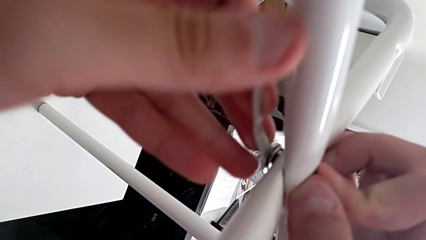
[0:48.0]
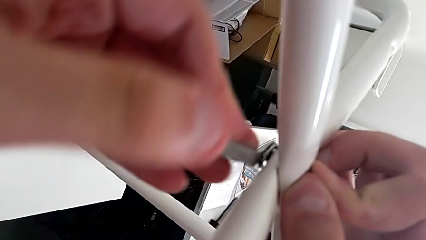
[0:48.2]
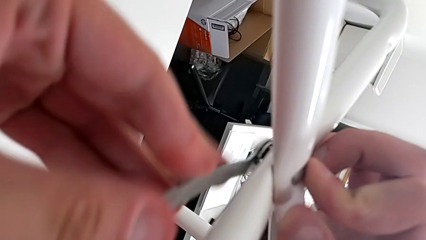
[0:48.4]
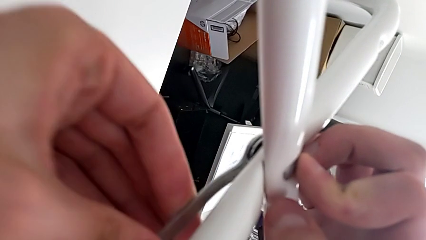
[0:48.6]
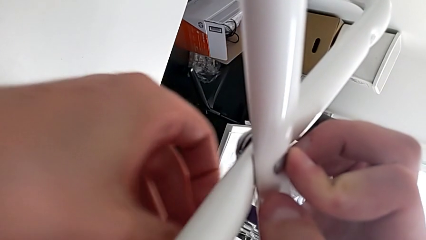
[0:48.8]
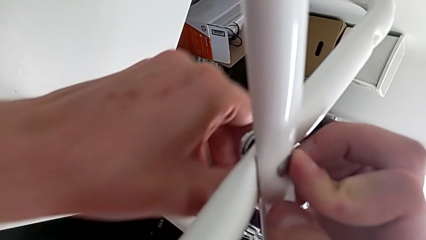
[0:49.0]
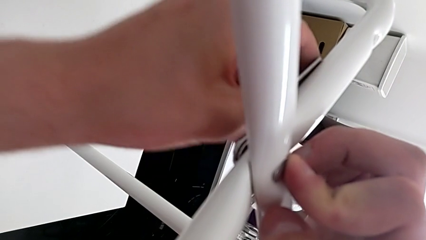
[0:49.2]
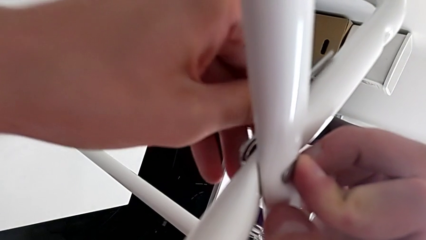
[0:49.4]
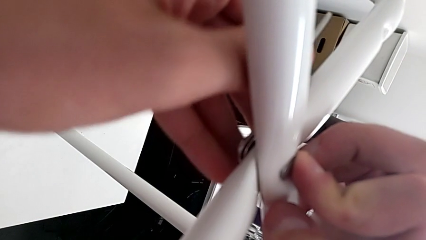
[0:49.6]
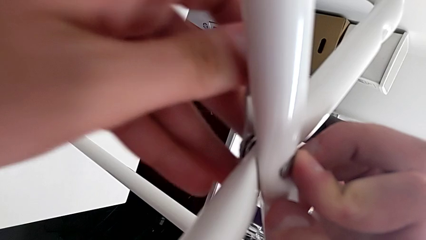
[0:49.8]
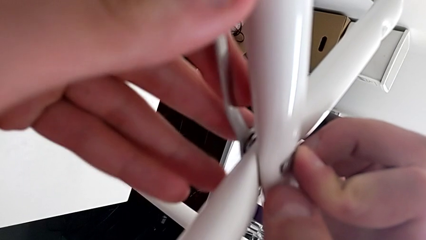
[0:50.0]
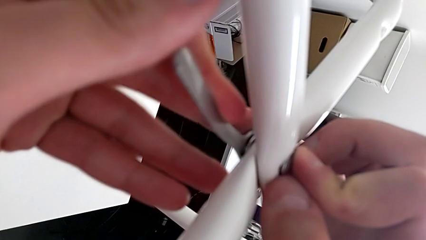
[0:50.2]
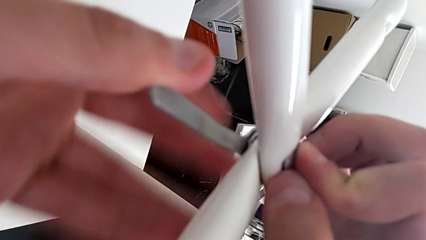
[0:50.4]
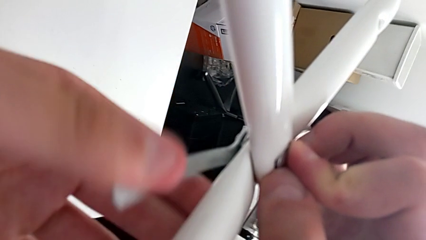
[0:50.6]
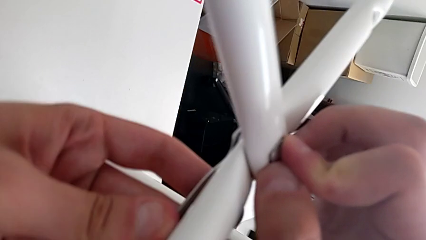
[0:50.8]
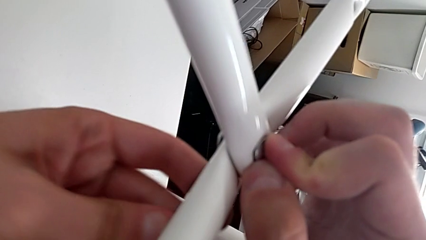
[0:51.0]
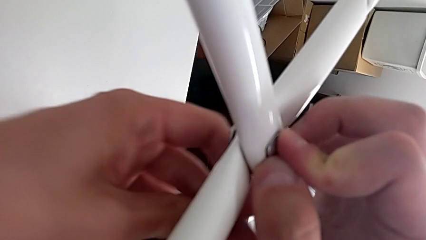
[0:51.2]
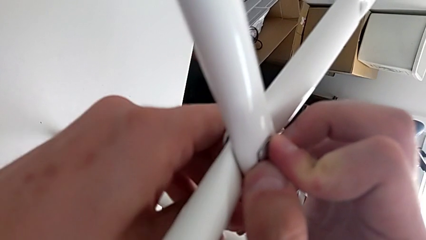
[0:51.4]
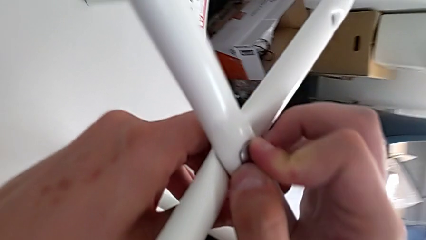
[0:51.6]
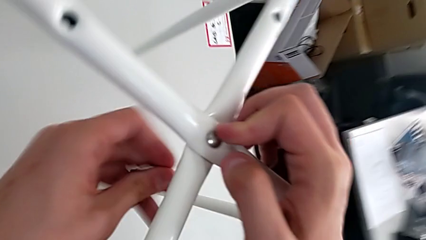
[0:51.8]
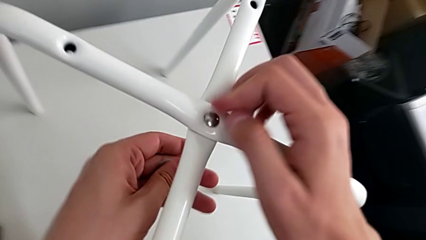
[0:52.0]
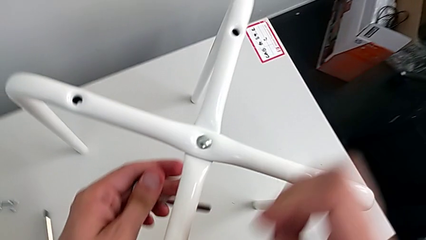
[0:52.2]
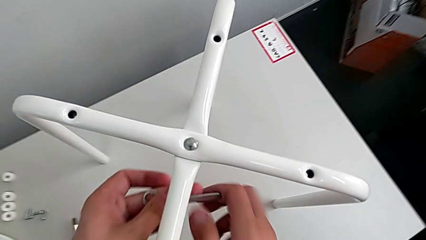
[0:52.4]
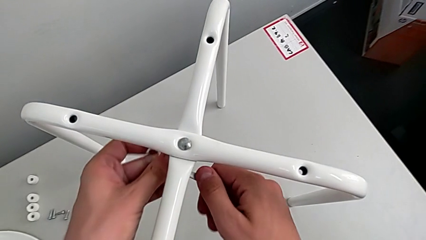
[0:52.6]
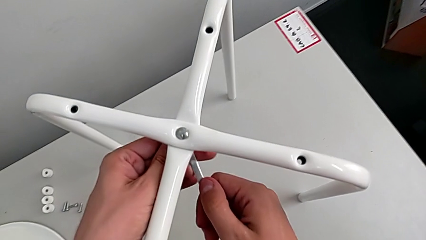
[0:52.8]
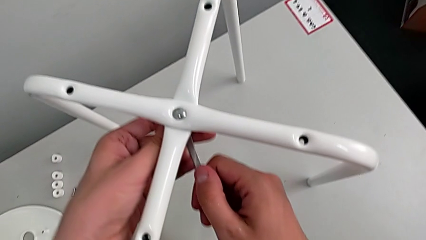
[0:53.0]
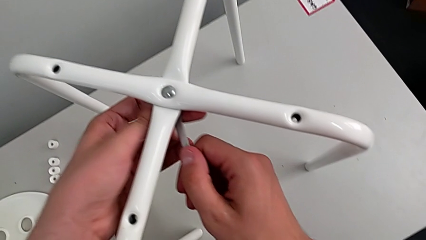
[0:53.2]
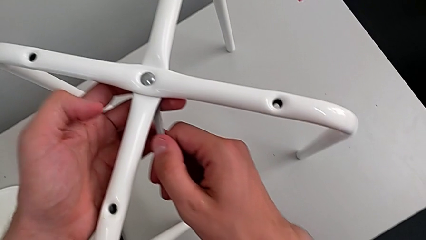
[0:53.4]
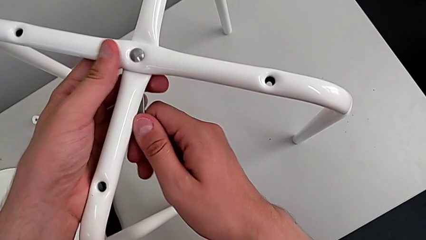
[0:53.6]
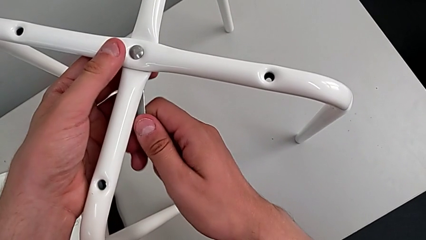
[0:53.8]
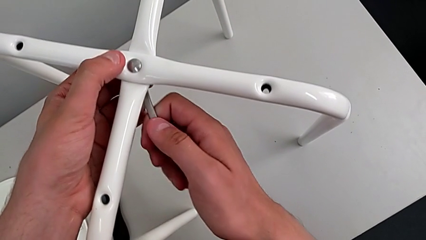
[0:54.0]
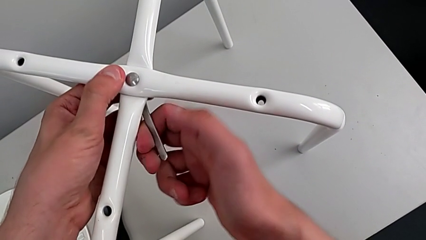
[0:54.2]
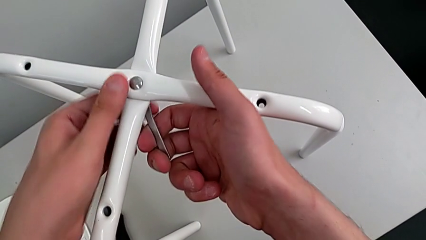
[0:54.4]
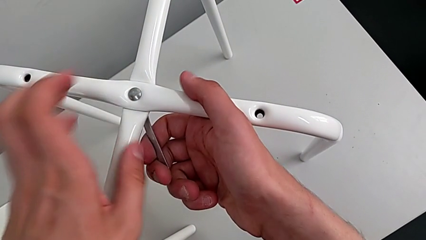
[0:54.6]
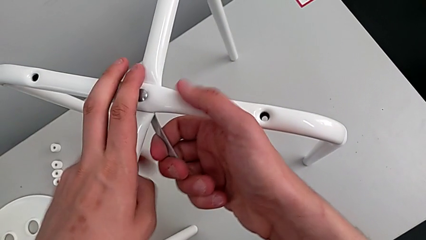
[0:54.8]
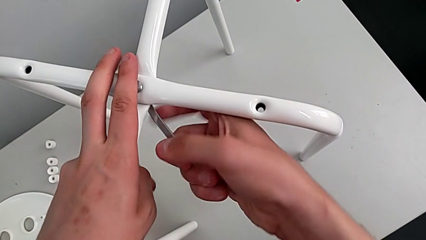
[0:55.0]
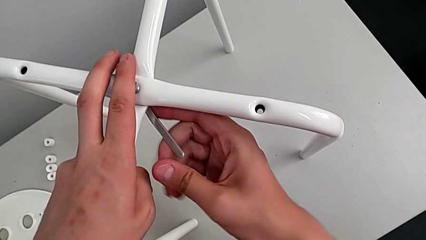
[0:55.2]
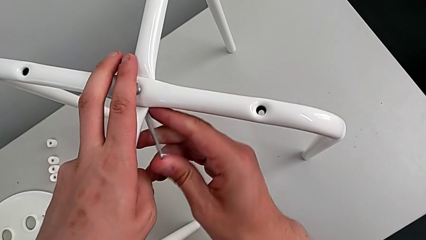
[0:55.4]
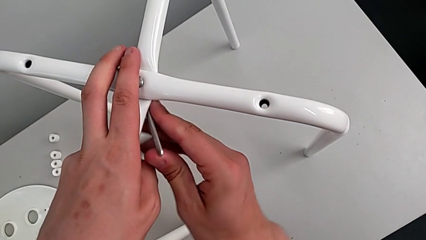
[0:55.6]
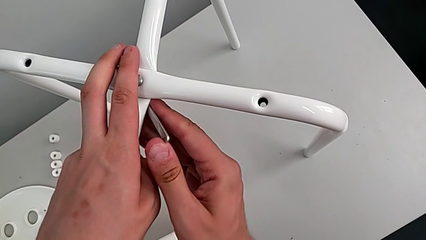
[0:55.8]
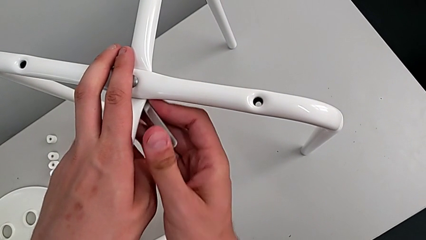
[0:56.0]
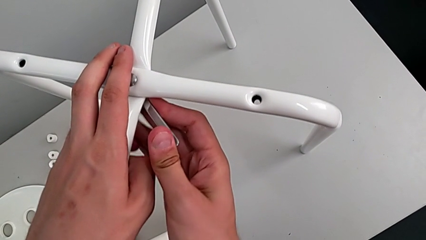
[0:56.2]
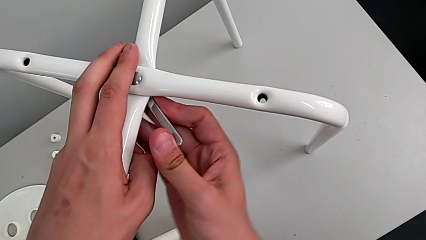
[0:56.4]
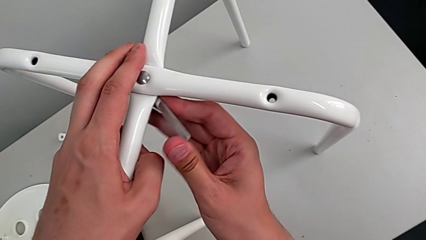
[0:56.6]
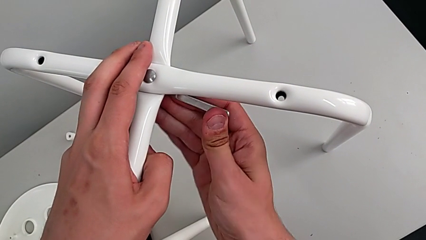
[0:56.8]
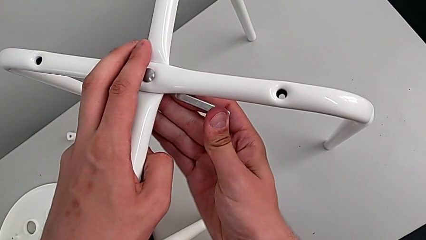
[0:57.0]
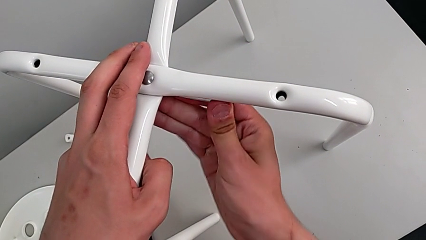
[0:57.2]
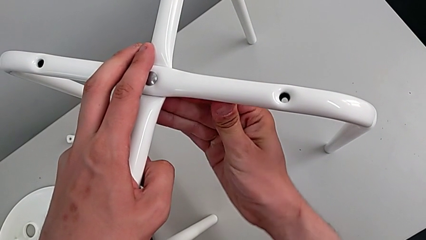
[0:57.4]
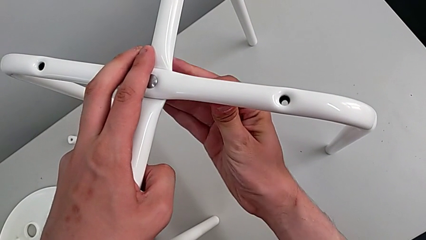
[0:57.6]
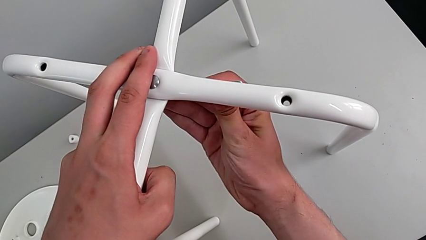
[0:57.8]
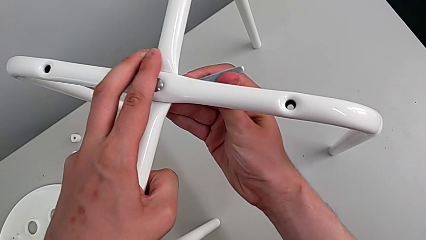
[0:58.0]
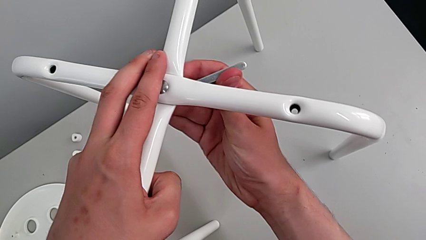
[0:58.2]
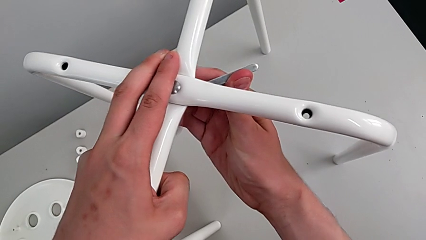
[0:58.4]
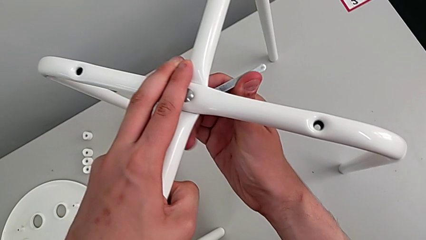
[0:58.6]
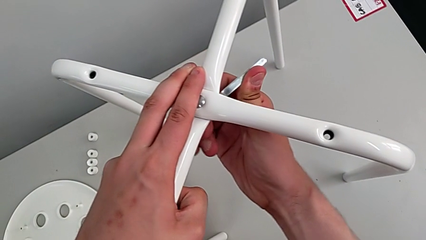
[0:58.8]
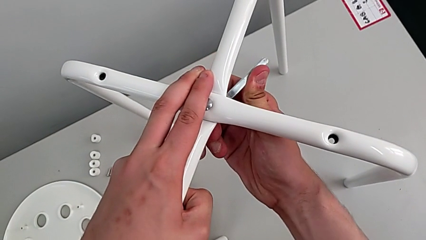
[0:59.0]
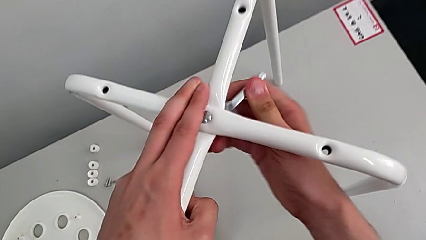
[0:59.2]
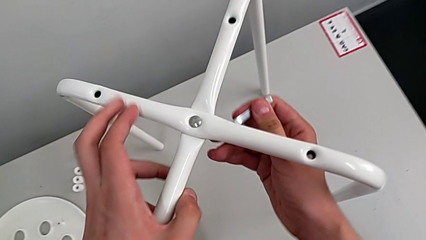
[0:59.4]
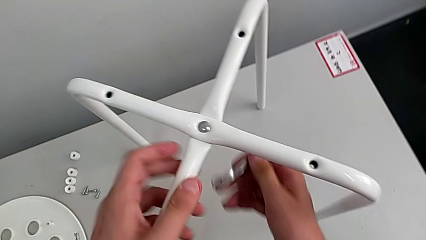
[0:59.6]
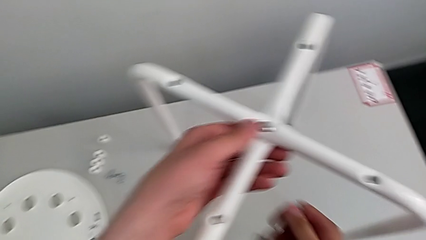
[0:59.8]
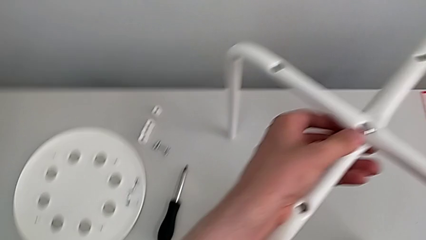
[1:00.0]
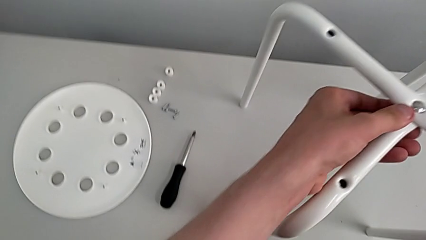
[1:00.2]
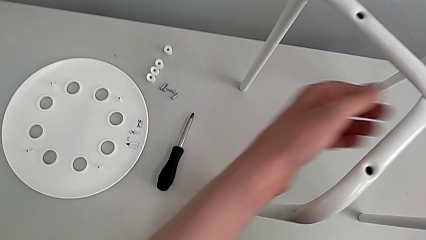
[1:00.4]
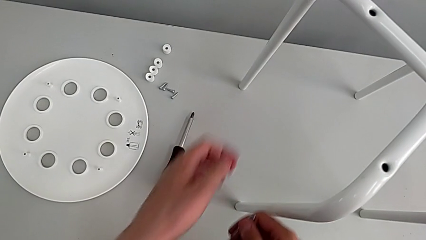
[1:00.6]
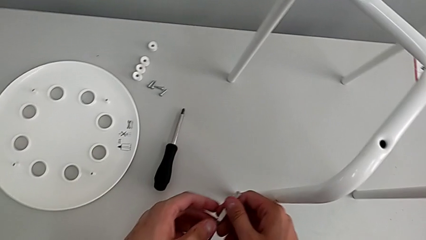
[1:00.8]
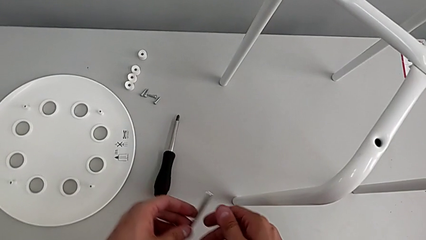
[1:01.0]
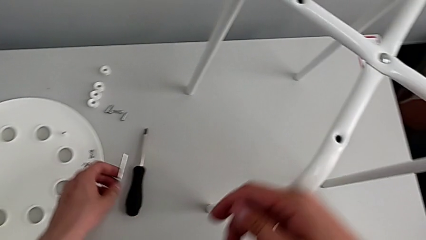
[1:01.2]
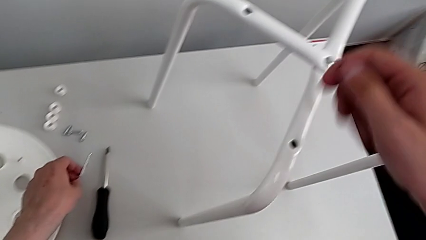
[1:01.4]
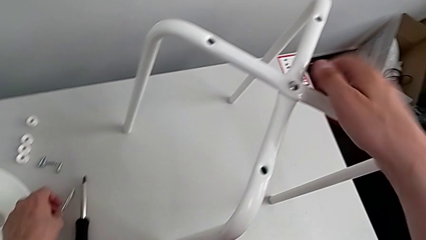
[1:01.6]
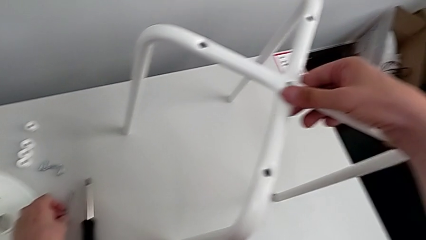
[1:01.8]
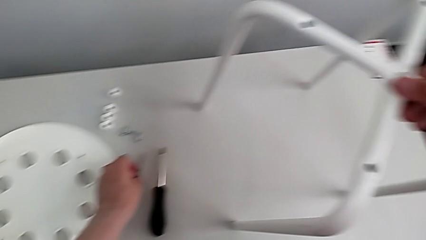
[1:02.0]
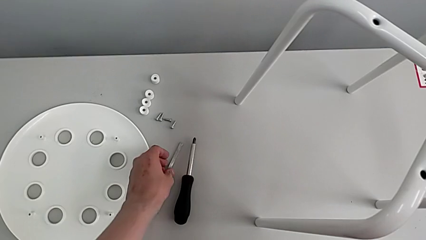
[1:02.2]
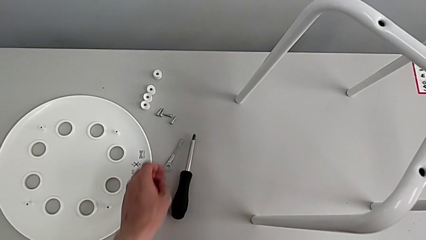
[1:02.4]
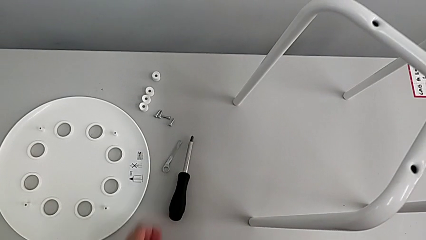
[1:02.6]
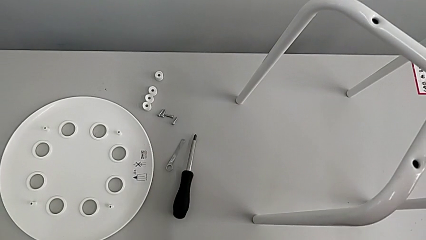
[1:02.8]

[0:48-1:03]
The camera wearer is assembling the legs. They screw the hex nut, withdraw the hexagonal wrench, grab it with the right hand, insert it, screw the hex nut, withdraw the hexagonal wrench and place it.

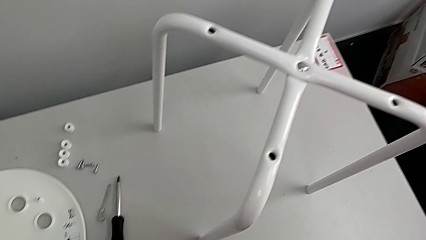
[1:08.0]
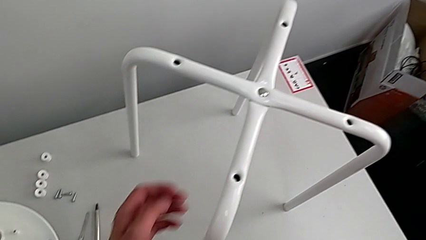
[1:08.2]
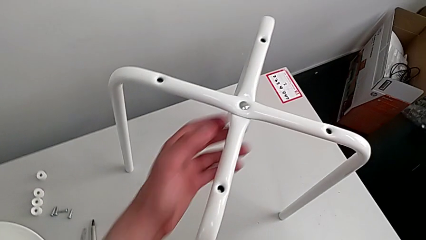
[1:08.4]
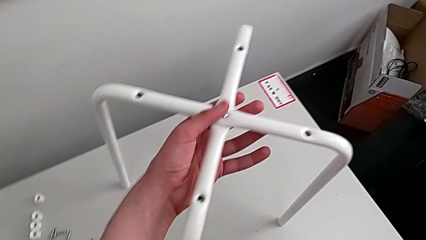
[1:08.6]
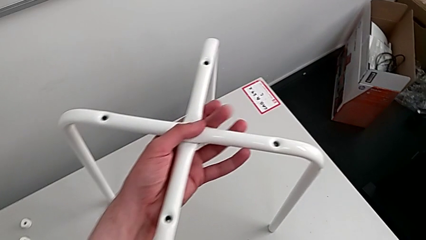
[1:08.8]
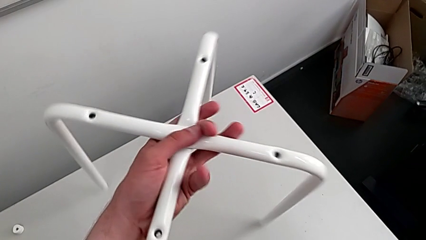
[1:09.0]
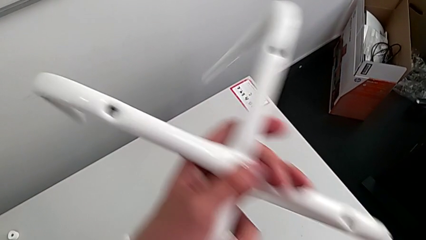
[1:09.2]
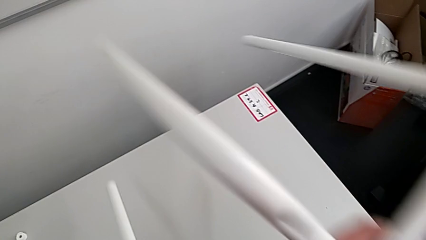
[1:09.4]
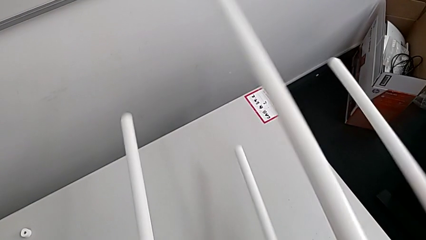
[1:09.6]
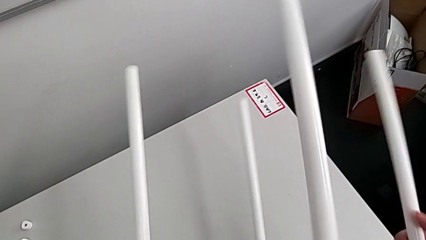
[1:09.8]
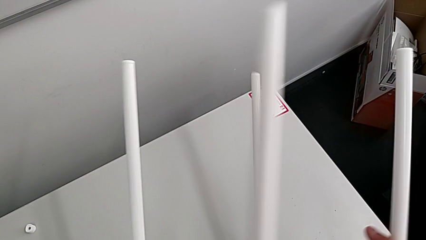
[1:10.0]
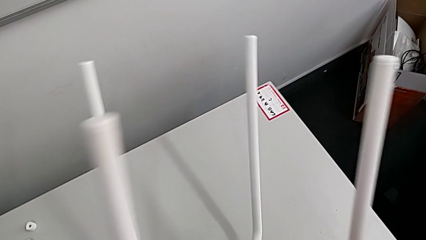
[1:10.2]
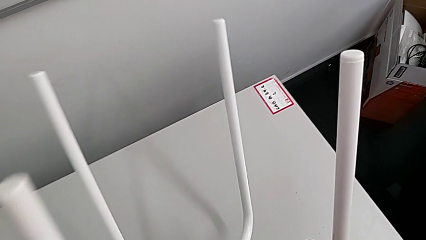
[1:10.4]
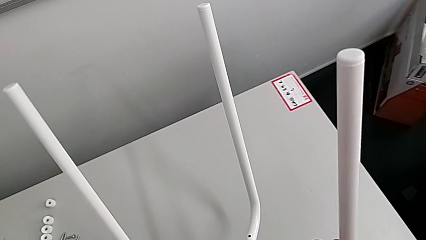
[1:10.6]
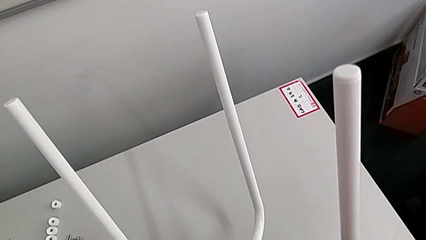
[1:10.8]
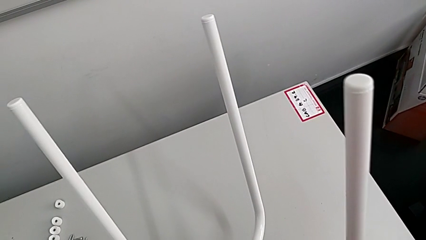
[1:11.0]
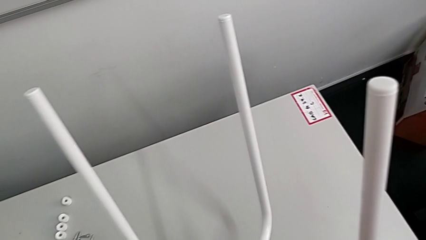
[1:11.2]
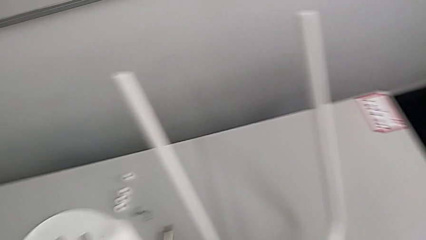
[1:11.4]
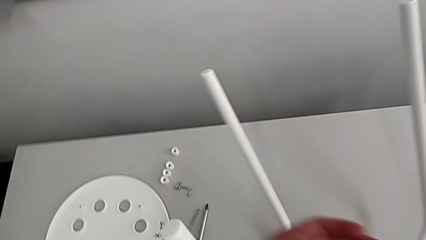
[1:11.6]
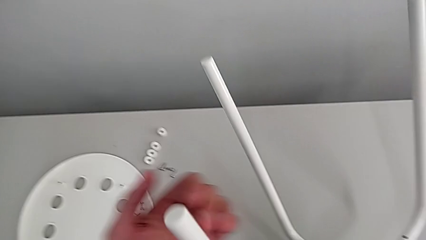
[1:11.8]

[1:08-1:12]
The camera wearer is assembling the seat board with the leg frame. They grab the leg and rotate it.
